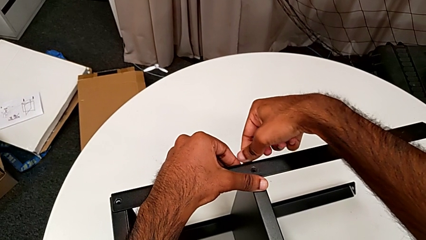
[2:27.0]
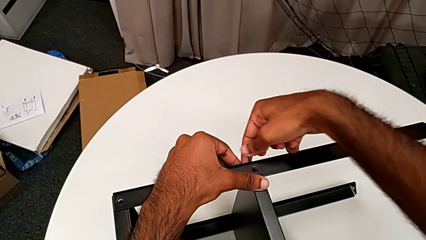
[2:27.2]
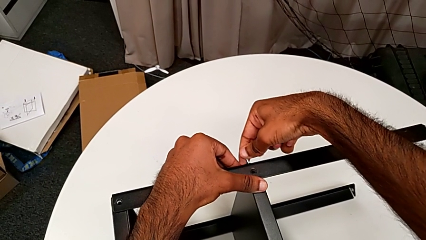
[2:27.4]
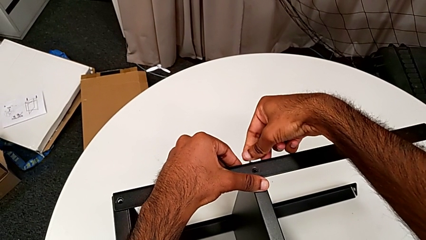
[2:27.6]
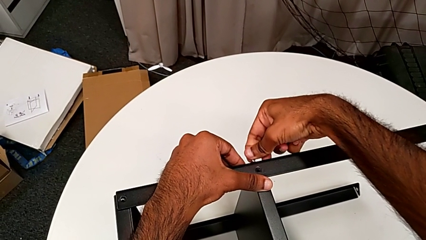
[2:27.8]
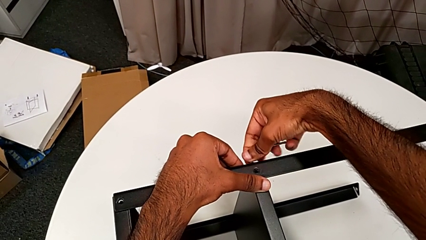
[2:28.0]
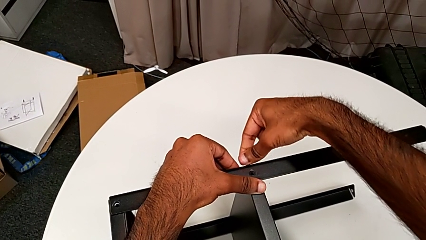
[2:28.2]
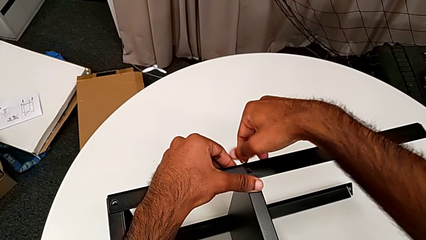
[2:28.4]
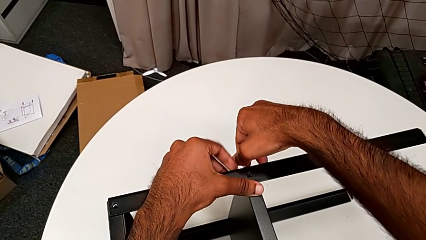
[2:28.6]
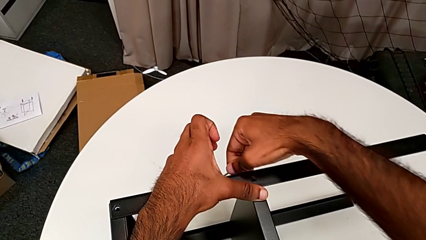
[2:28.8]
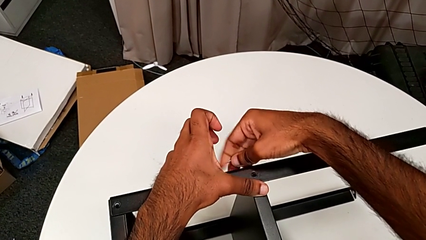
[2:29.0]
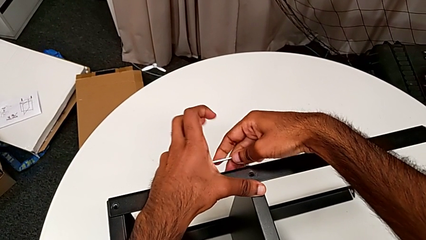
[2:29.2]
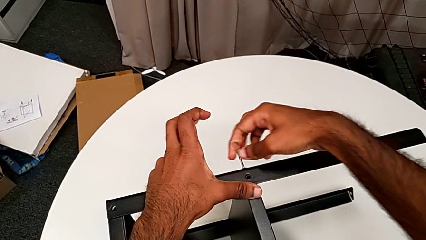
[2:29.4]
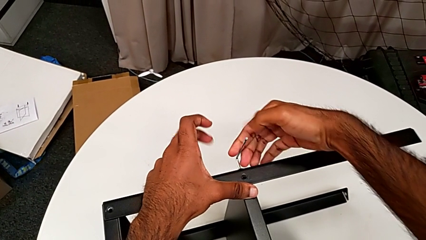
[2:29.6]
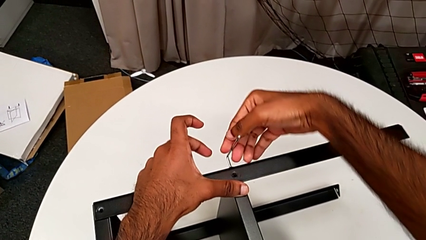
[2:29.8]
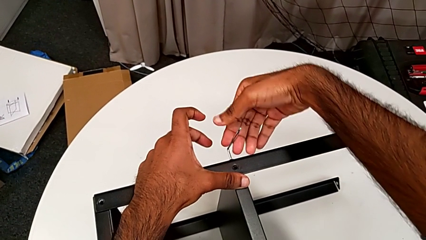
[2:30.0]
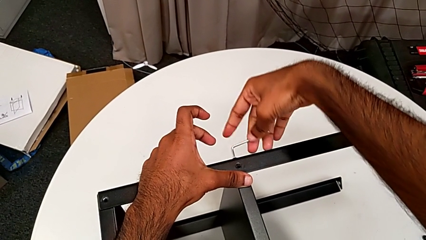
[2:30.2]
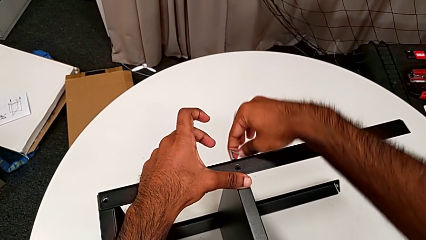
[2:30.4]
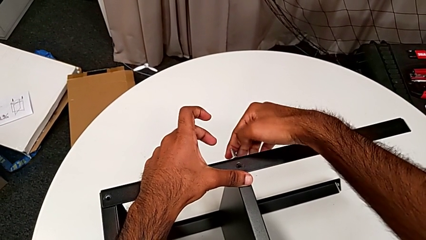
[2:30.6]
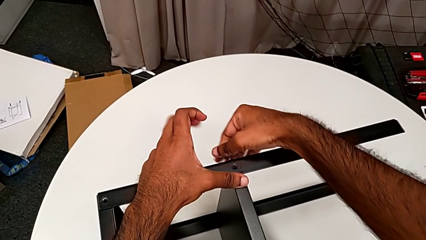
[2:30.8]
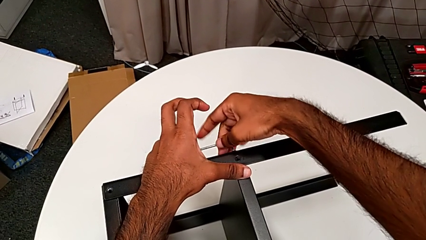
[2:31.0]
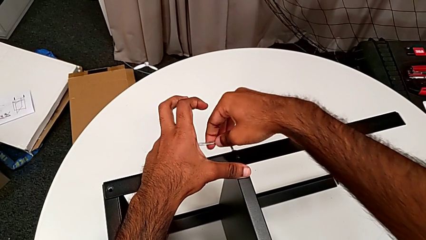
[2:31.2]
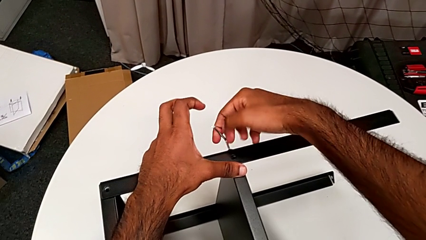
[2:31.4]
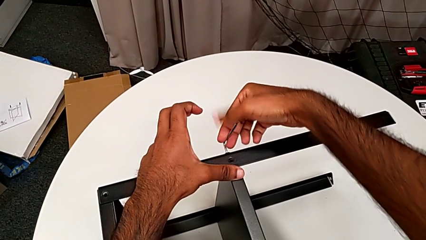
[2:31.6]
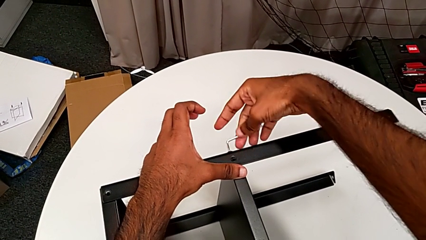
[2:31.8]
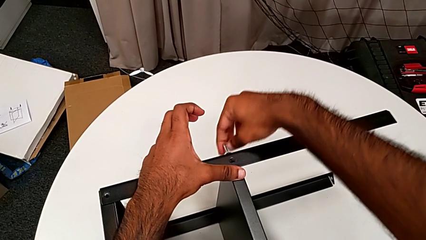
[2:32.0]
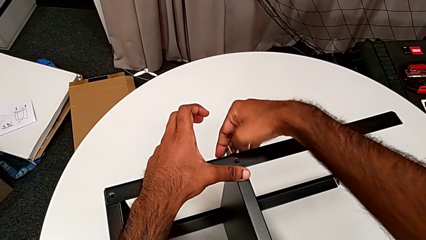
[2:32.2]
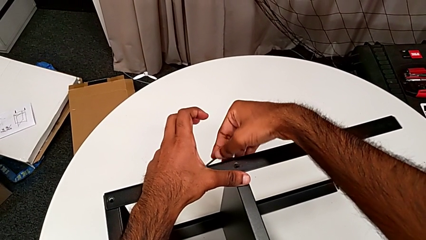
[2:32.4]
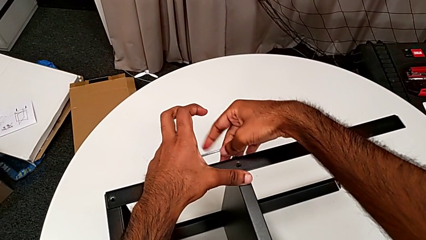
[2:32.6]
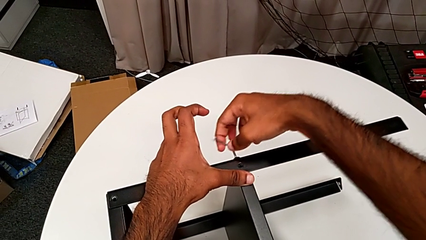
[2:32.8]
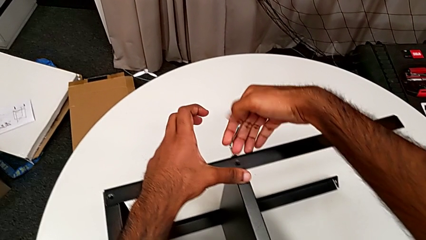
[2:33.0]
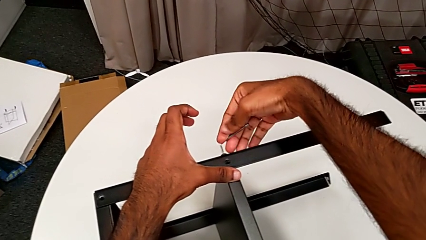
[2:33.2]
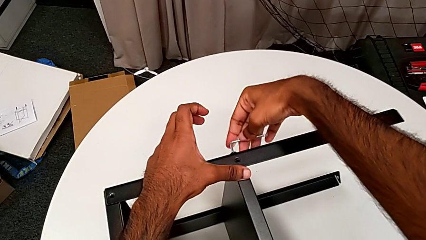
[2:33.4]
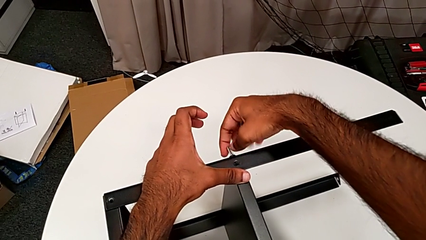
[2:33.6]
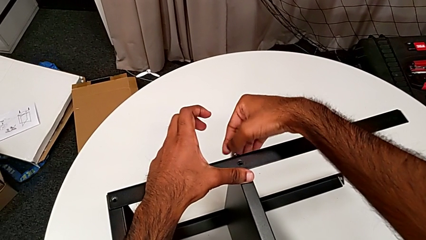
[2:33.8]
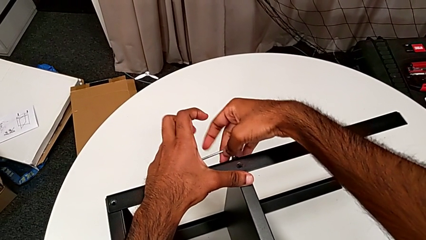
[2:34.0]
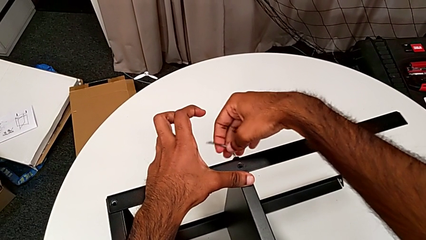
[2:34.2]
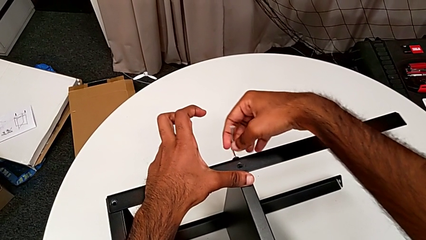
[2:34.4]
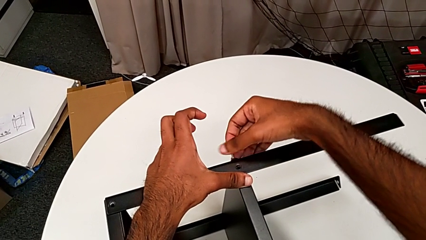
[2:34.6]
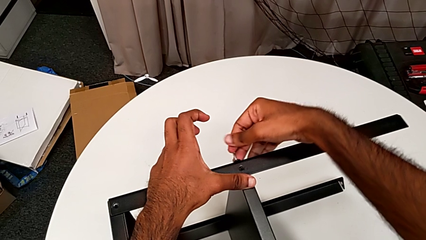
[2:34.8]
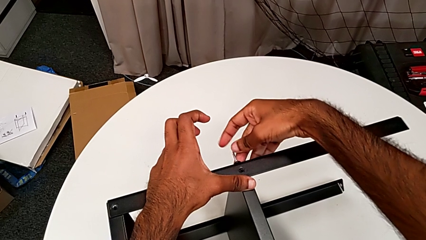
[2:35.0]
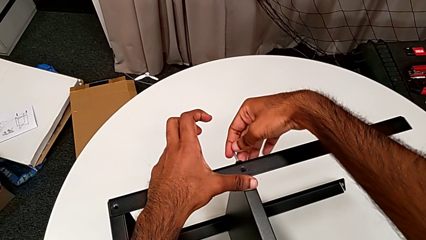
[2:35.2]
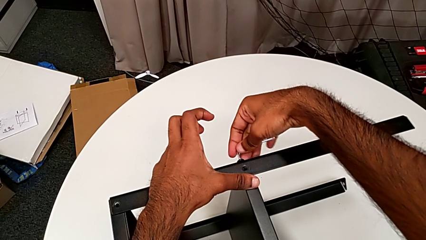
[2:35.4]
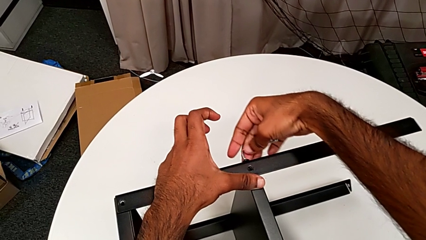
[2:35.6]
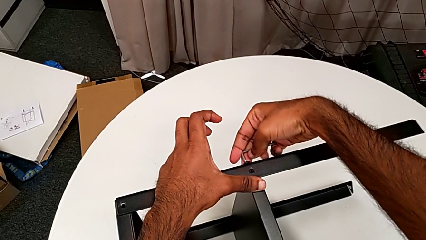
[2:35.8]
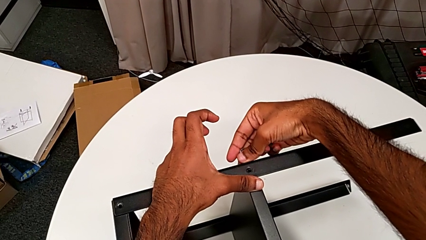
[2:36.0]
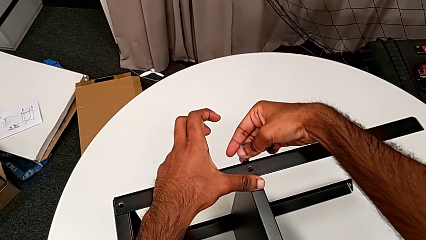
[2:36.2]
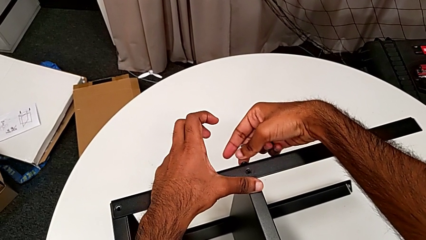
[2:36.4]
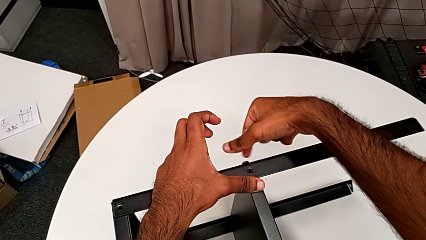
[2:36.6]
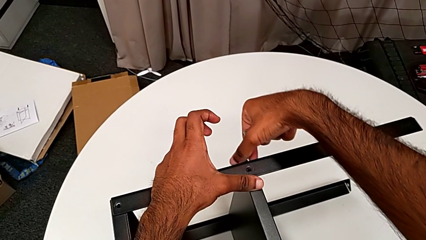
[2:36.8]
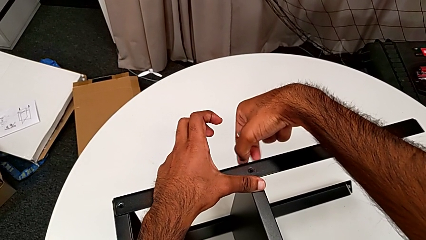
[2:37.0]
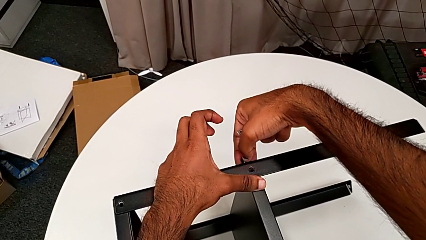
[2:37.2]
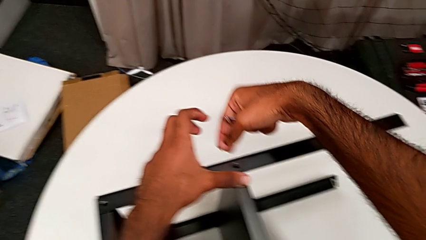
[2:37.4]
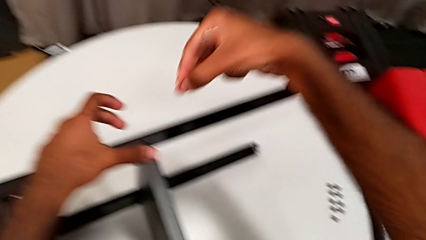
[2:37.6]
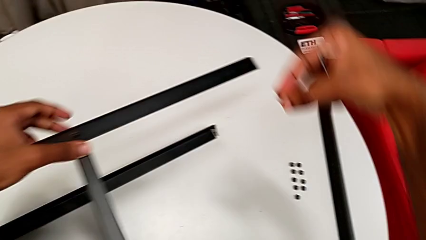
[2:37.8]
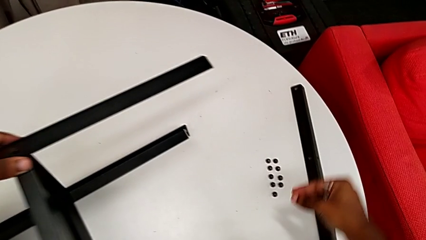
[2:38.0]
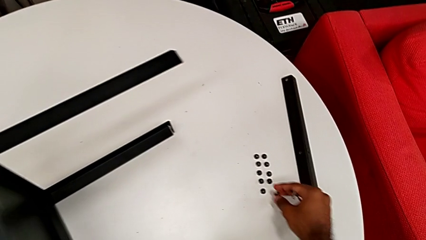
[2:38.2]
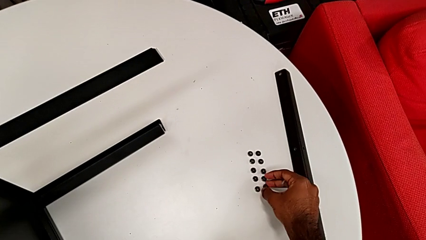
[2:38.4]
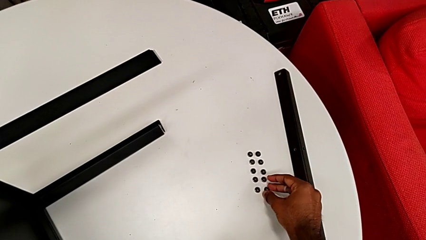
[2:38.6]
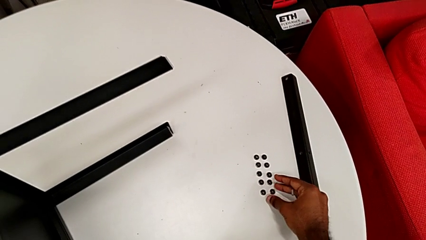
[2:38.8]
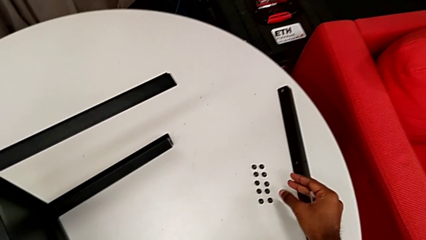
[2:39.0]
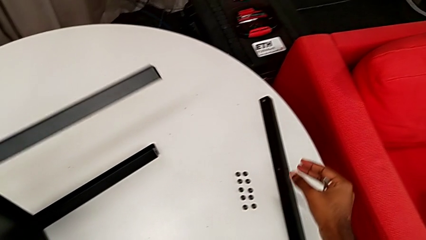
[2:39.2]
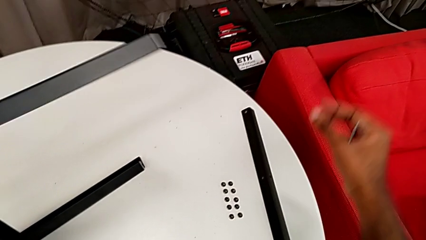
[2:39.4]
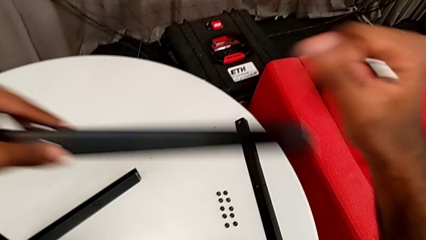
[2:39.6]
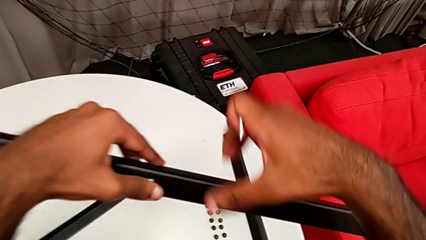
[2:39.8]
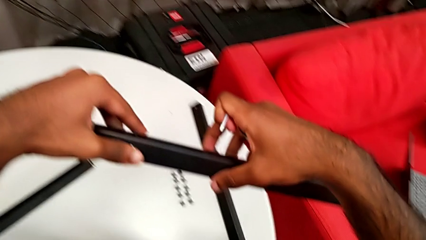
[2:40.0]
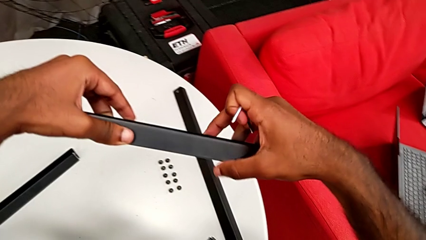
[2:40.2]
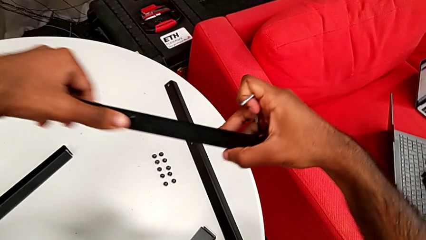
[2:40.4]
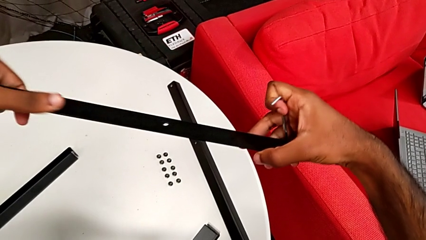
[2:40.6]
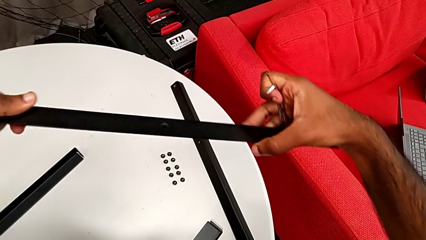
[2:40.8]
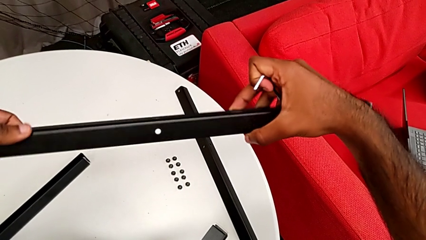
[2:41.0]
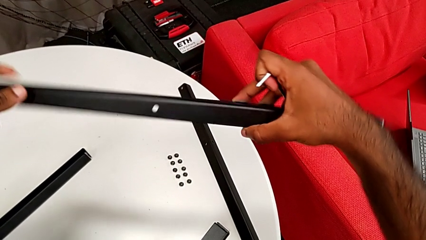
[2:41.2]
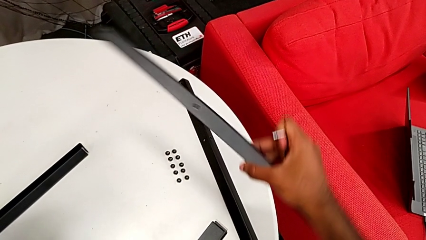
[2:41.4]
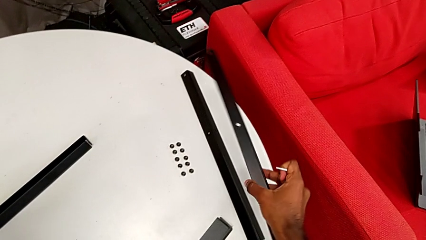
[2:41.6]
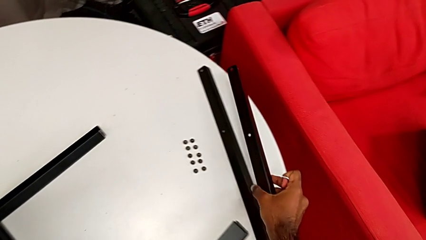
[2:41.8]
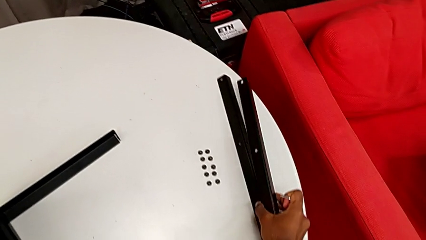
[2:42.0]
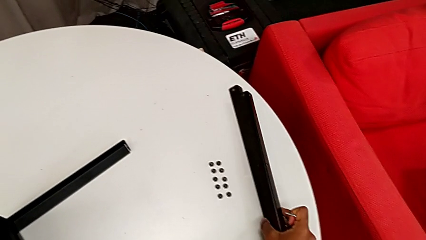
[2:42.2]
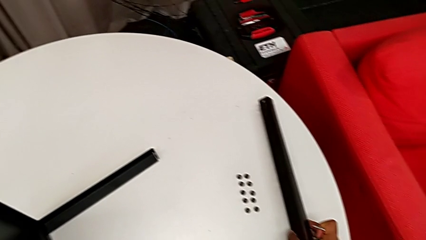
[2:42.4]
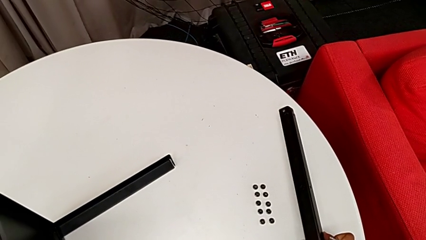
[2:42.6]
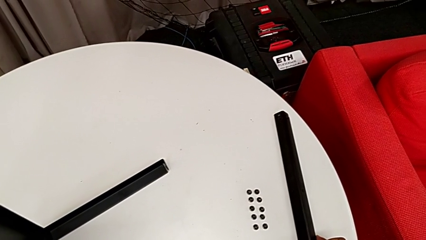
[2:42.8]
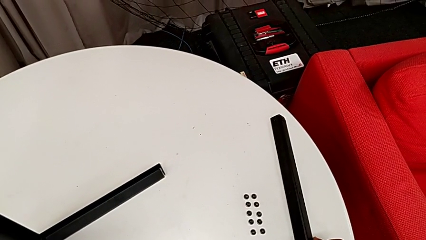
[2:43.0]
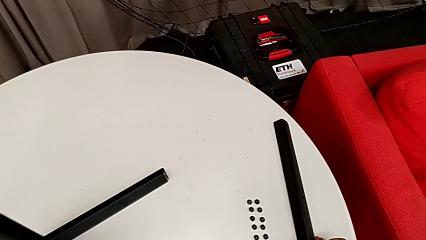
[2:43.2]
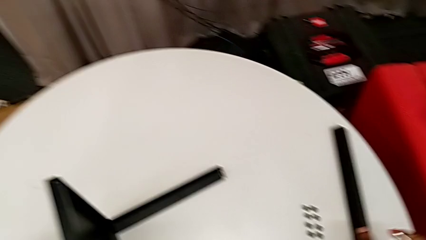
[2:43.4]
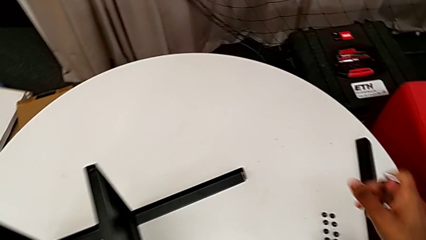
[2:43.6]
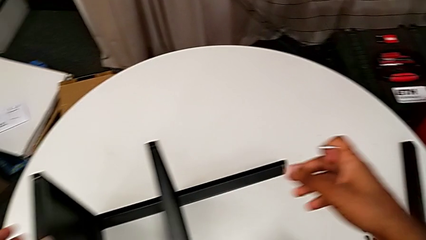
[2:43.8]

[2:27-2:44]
The camera wearer is unscrewing the screws on the leg with an Allen wrench. They unscrew the hex socket head, withdraw the Allen wrench, disassemble the hex socket head, place it and place the leg.
